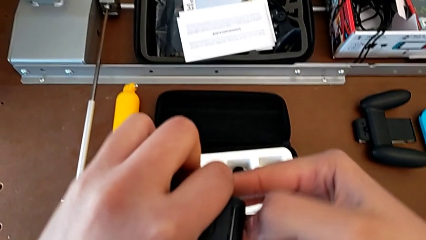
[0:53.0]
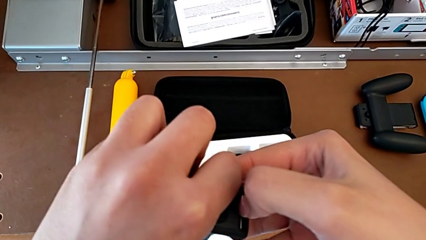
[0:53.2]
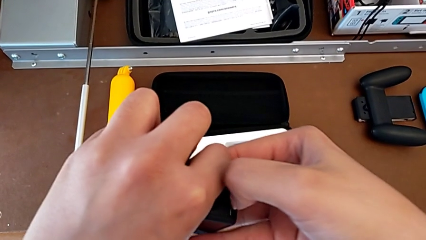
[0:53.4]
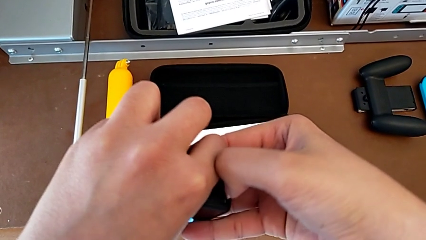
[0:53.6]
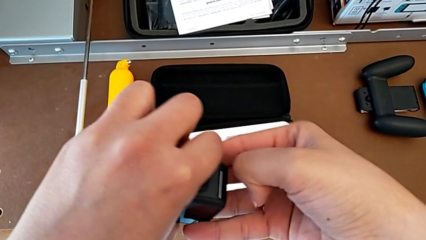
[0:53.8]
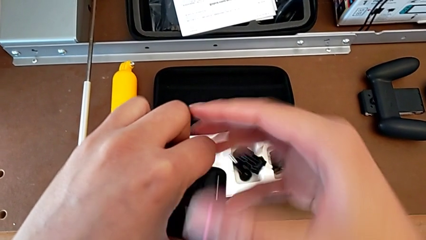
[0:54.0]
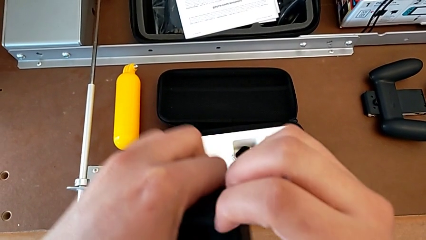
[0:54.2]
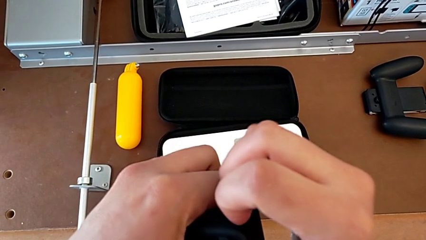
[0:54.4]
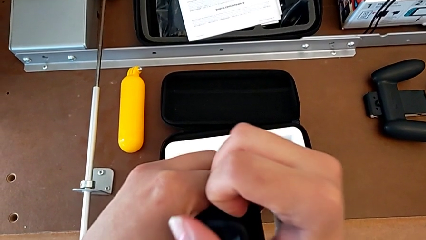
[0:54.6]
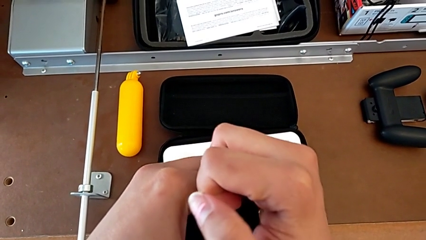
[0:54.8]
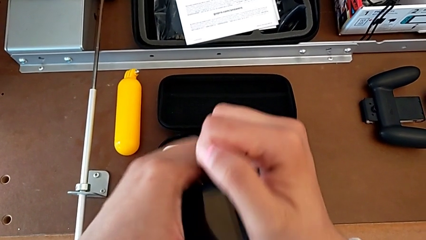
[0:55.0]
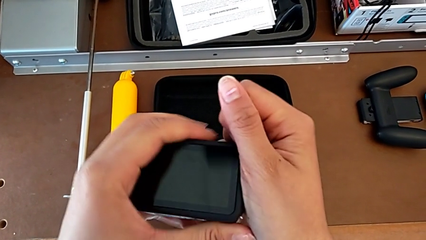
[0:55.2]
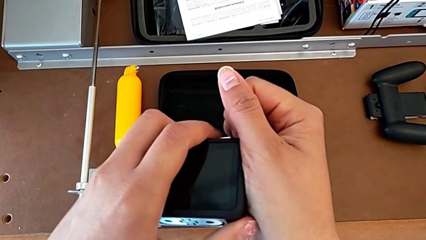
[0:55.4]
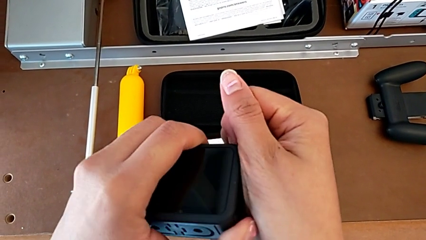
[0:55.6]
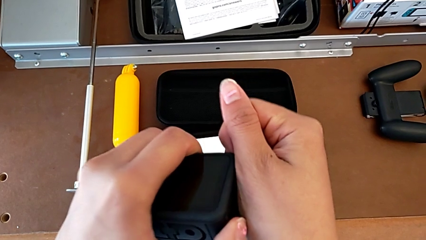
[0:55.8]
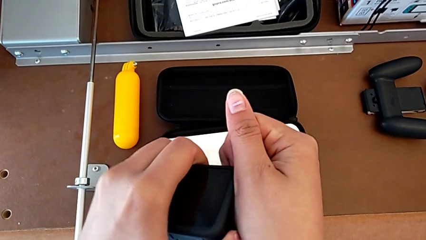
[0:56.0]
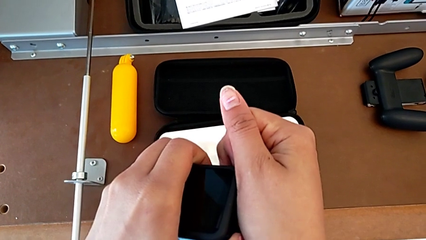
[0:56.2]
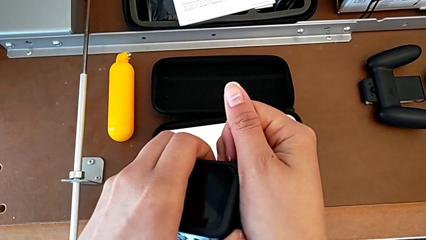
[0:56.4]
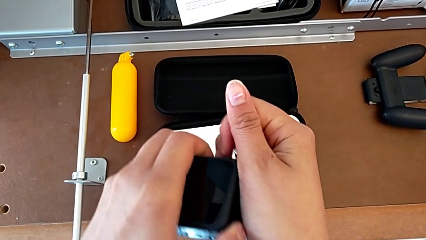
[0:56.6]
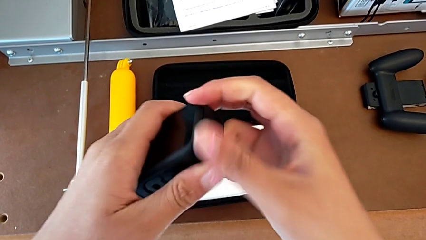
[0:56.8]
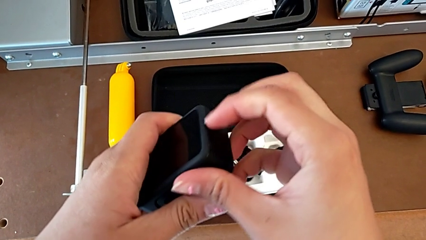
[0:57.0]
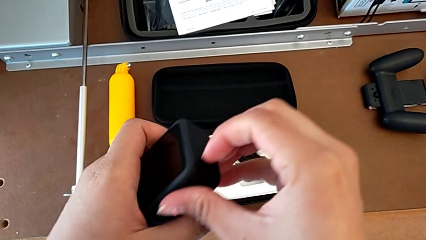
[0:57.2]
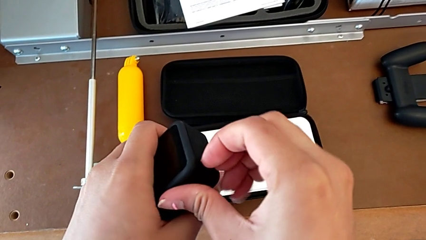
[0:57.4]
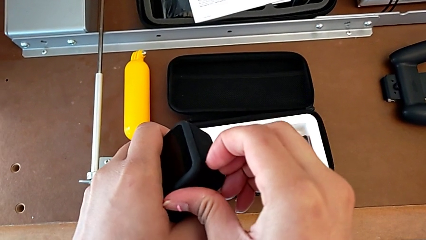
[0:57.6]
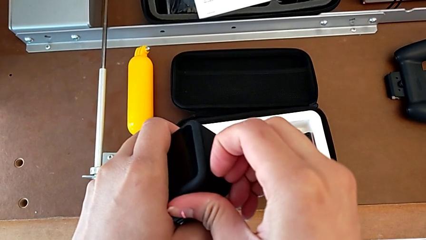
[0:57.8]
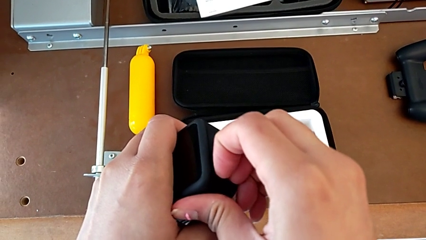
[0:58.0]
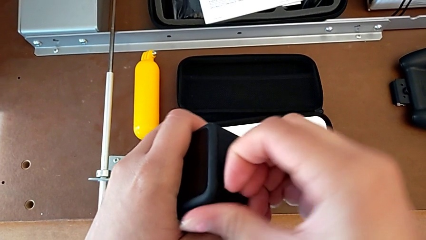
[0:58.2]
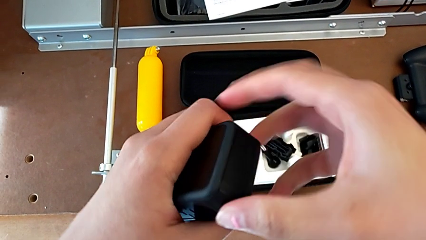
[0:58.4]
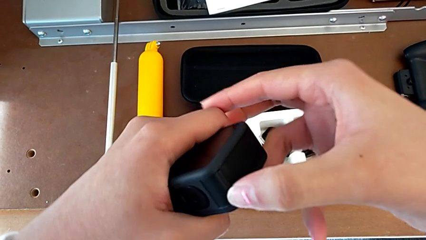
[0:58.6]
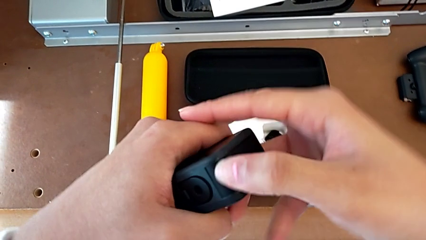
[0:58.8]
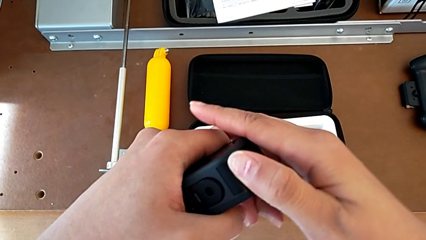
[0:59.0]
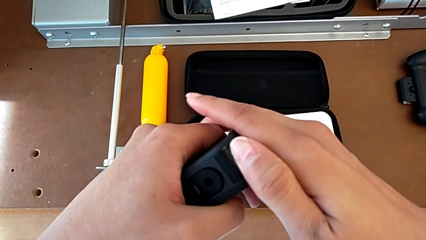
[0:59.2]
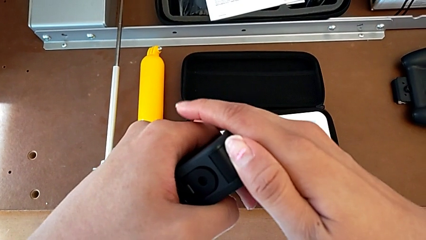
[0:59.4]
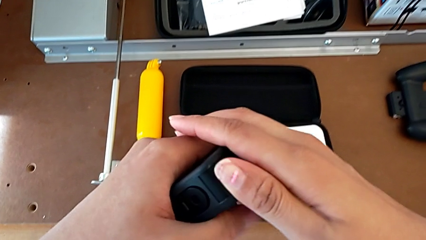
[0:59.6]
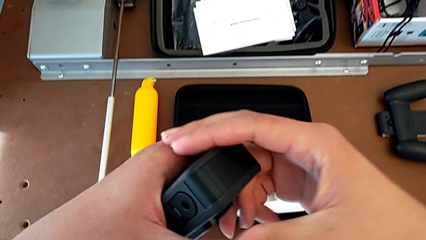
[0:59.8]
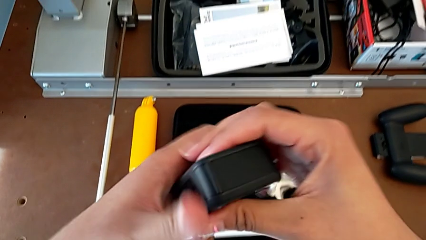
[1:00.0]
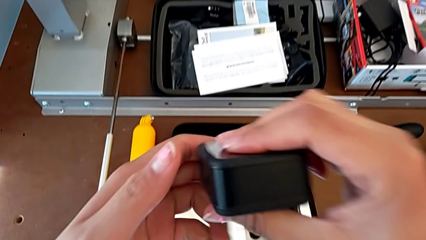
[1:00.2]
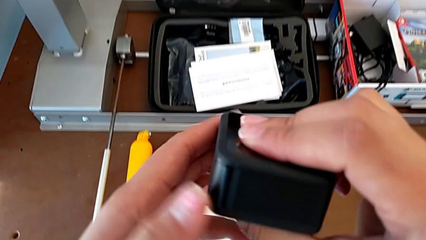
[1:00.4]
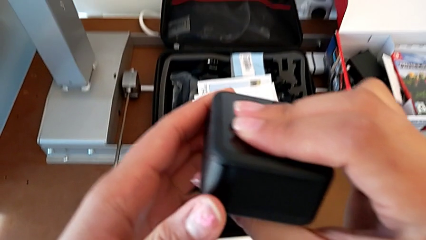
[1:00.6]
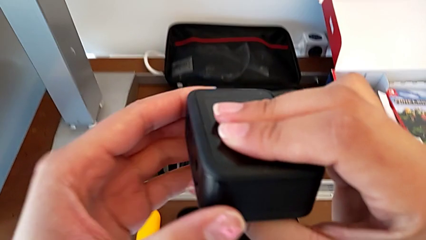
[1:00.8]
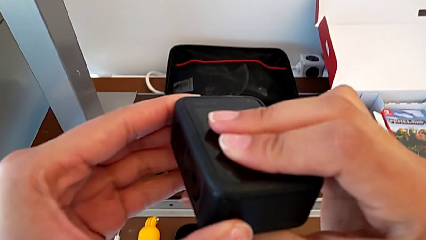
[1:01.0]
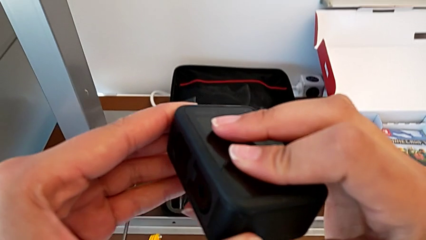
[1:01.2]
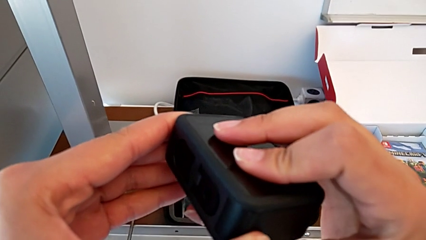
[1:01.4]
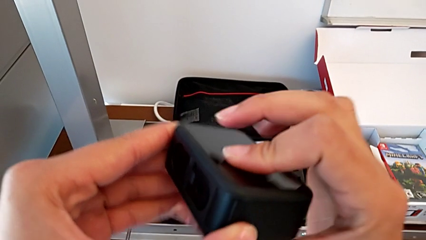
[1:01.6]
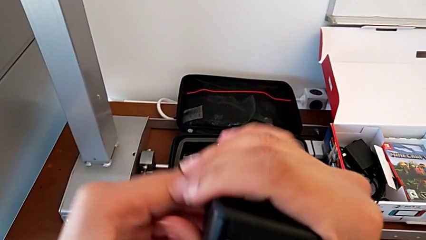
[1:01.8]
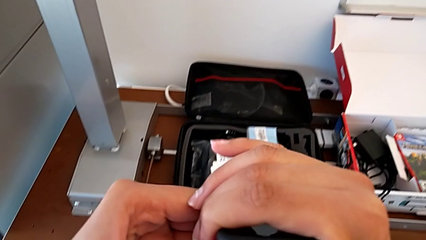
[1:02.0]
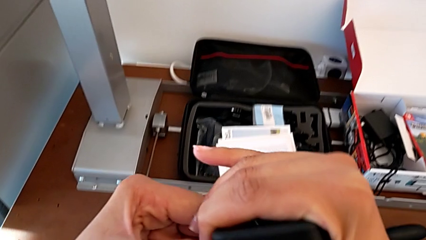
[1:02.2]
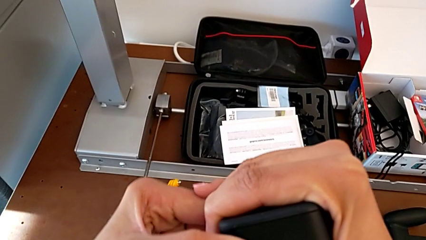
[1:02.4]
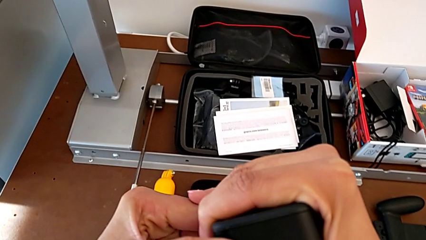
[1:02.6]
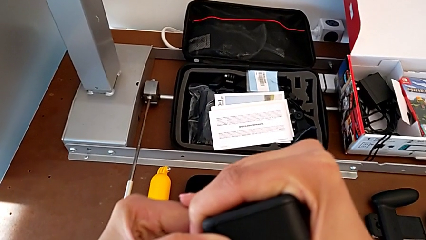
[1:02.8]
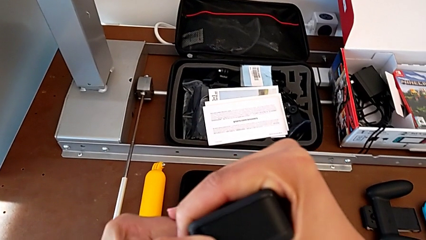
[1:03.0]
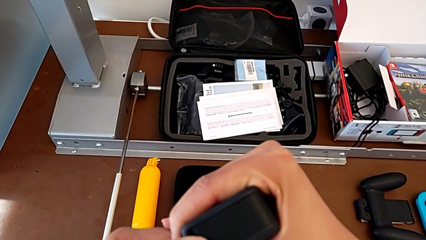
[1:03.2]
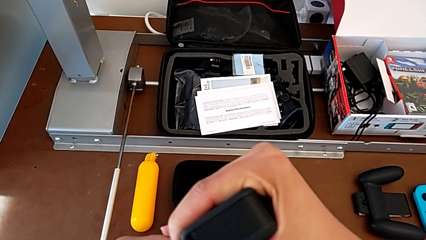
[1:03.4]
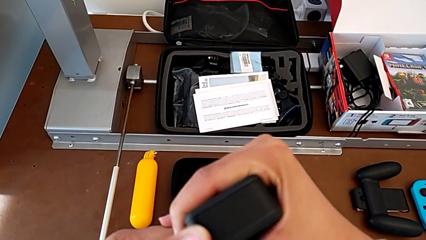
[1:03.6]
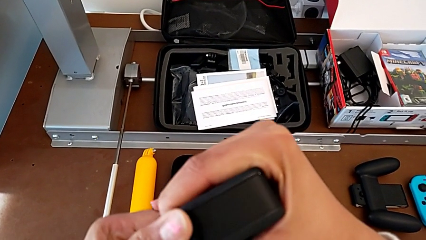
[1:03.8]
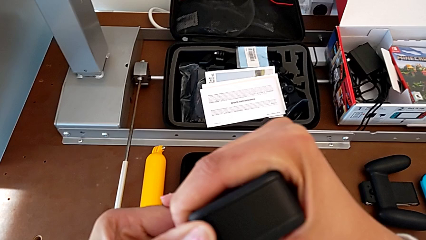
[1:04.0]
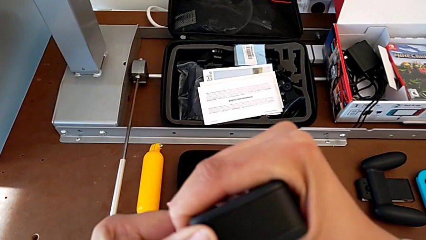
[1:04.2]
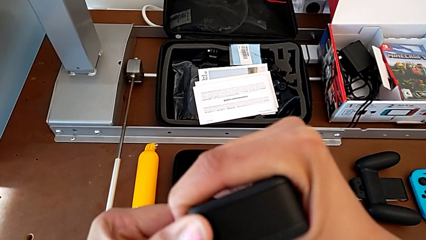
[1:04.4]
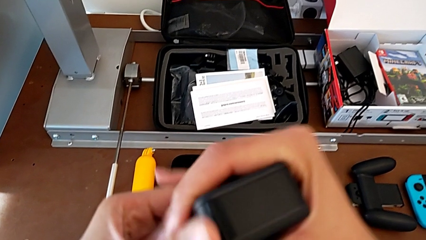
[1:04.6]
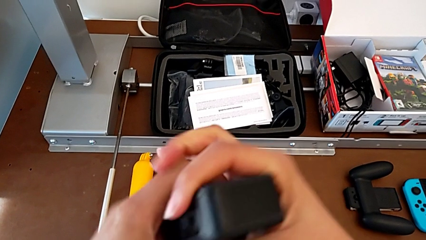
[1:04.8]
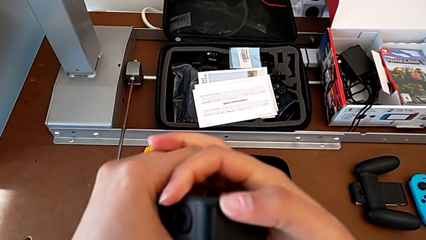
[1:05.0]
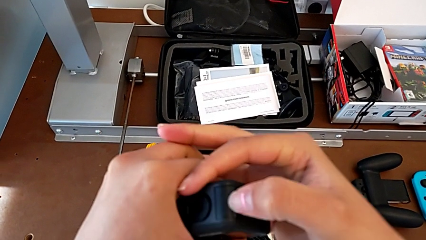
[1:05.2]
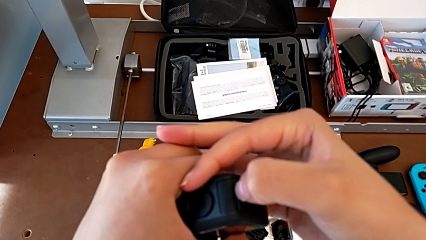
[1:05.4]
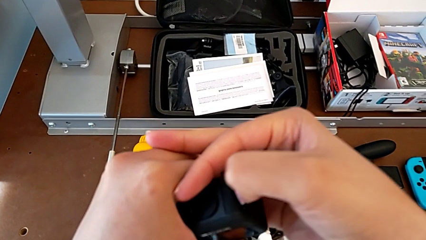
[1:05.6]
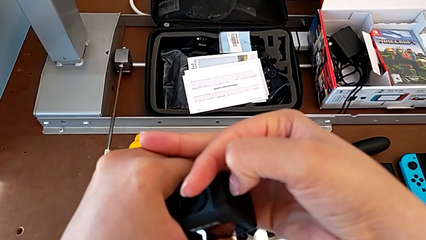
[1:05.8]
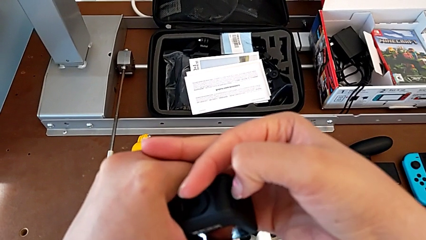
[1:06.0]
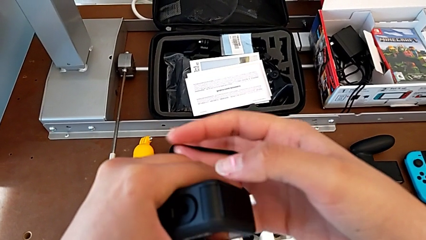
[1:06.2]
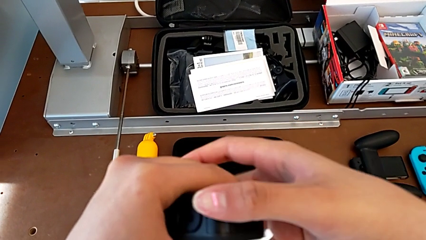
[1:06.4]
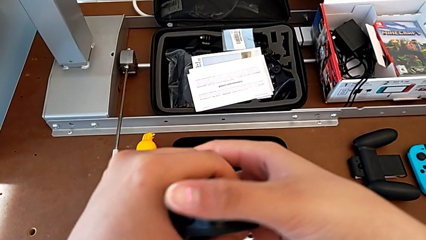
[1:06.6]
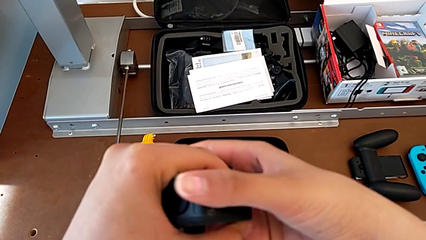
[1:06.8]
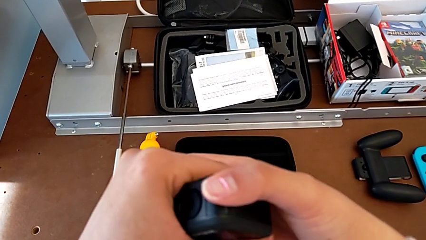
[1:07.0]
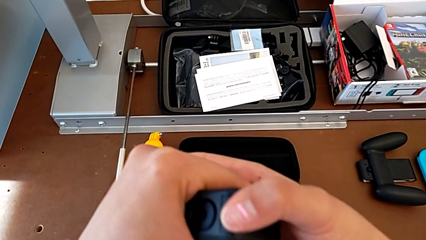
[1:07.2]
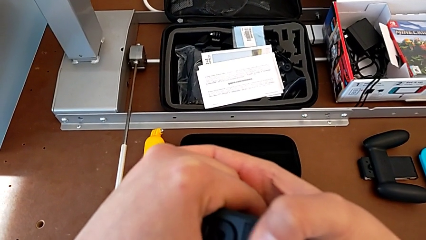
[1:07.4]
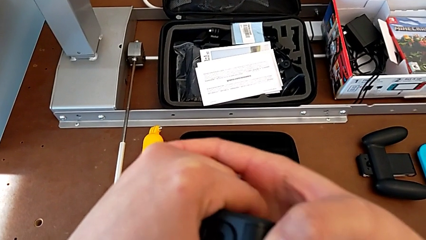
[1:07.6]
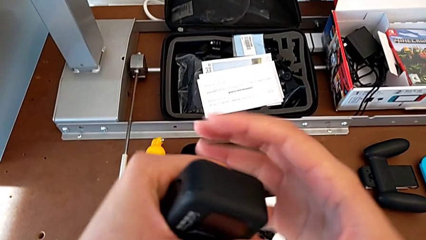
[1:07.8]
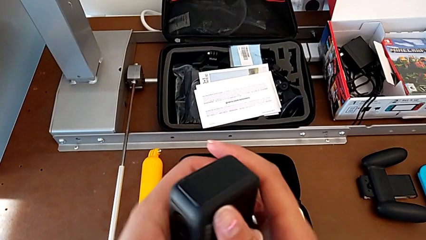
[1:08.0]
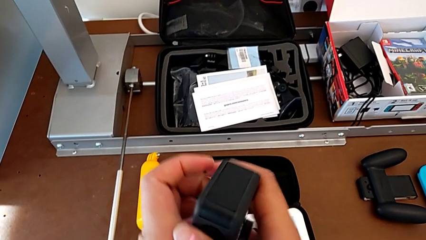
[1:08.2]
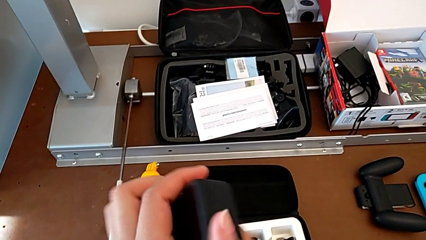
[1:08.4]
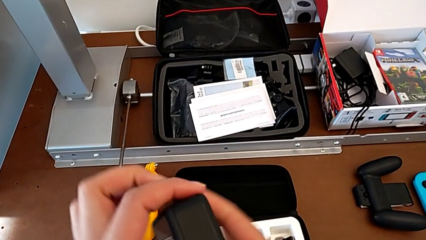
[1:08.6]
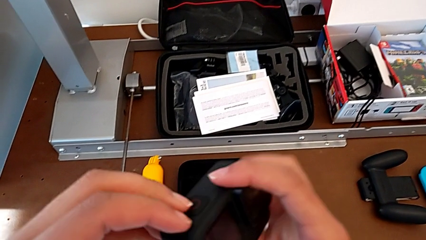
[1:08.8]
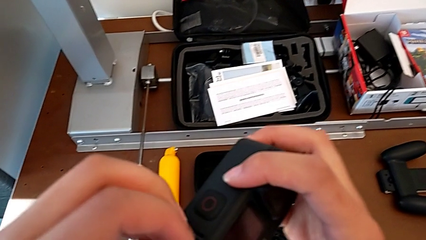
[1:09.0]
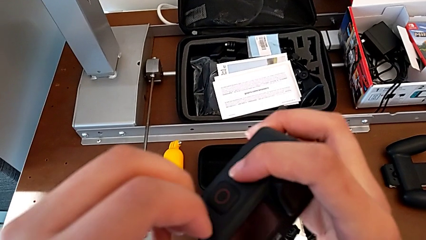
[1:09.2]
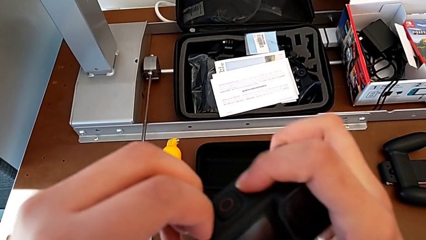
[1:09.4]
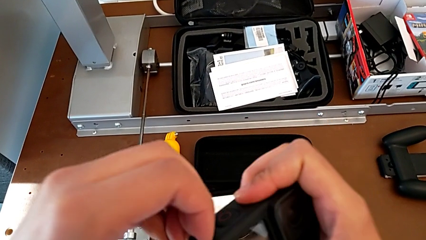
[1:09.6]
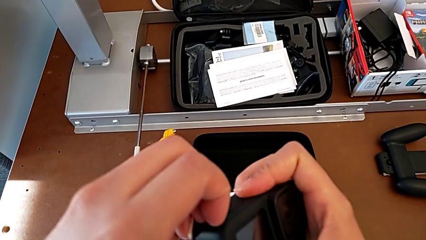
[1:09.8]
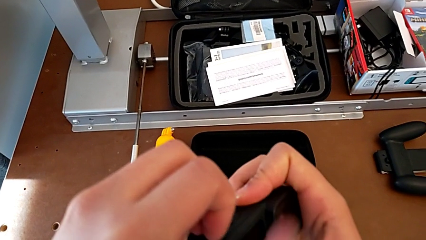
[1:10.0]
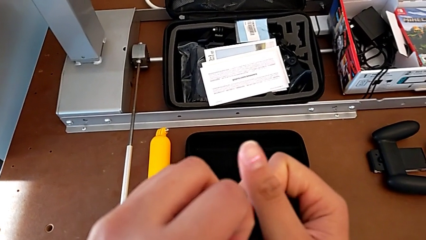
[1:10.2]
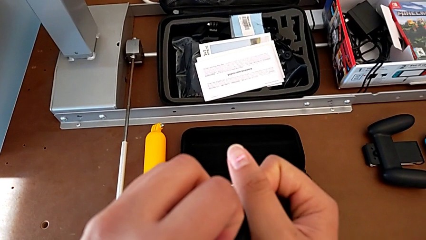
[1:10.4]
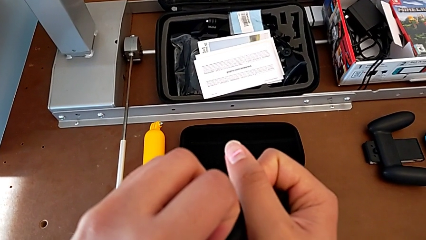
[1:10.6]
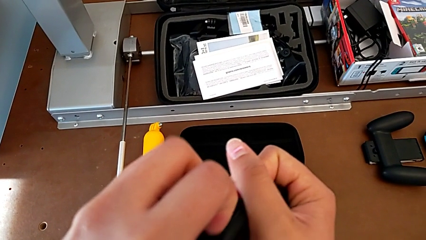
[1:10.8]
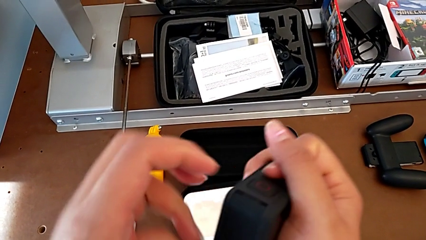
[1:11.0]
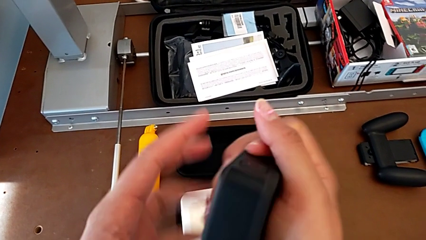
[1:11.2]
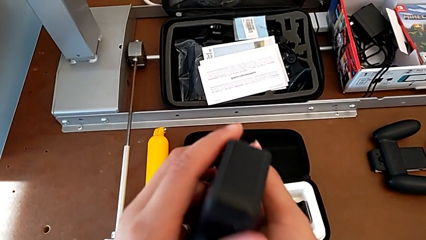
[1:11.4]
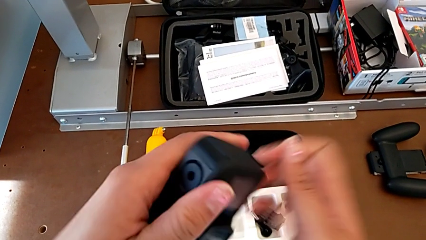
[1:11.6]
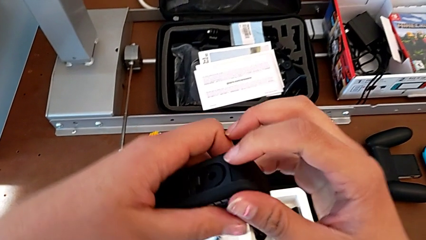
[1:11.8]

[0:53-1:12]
The camera wearer is changing the battery regularly. They grab the battery door, inspect it, grab it, rotate the GoPro, grab the battery door and rotate the GoPro.
